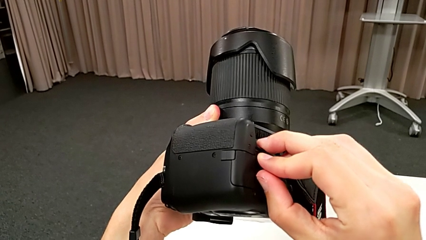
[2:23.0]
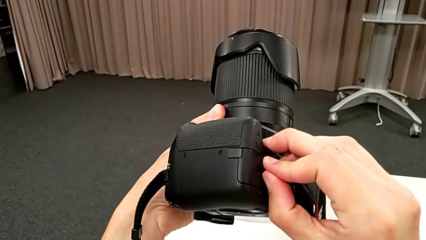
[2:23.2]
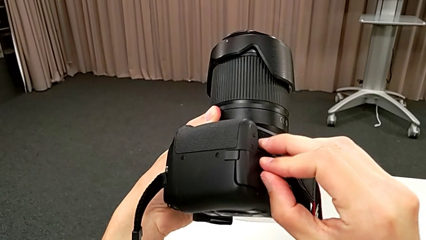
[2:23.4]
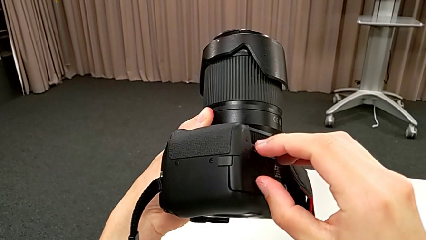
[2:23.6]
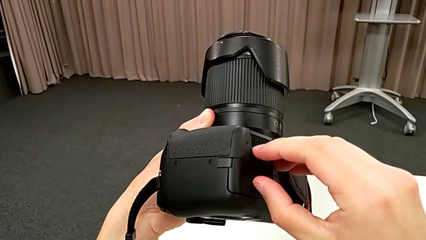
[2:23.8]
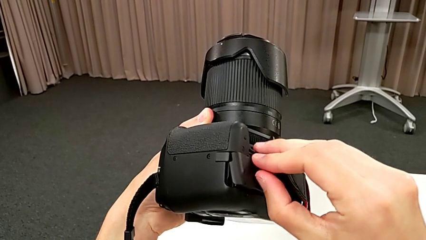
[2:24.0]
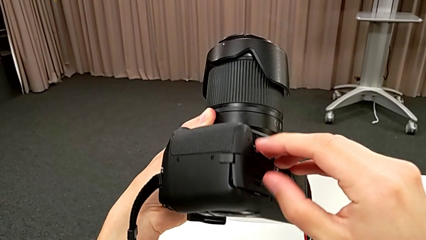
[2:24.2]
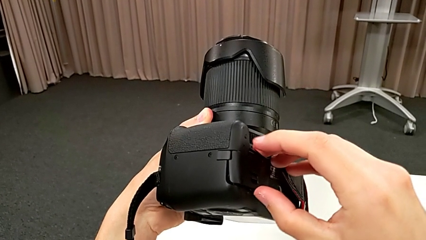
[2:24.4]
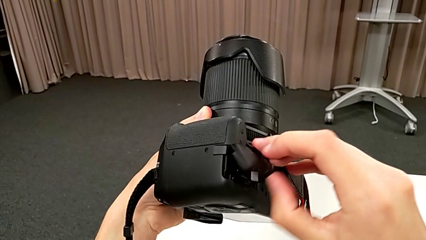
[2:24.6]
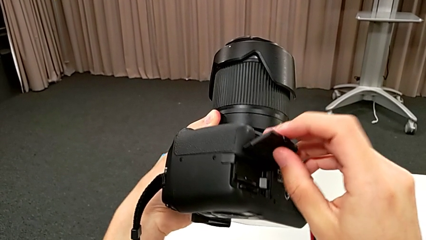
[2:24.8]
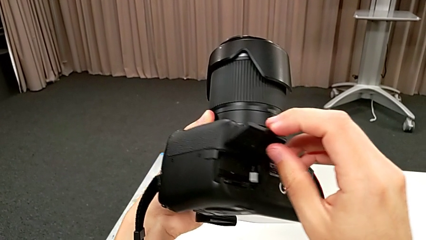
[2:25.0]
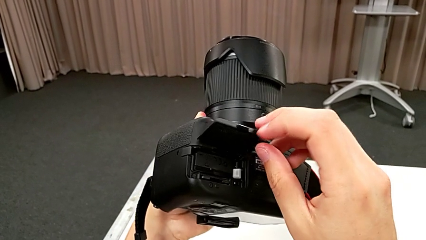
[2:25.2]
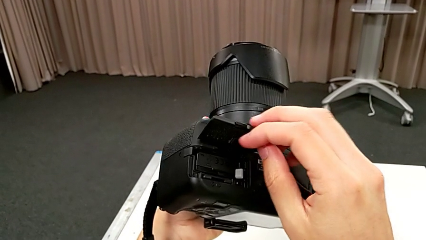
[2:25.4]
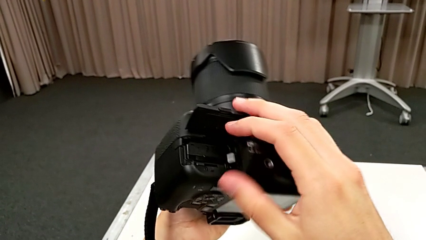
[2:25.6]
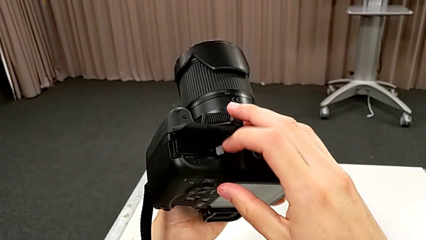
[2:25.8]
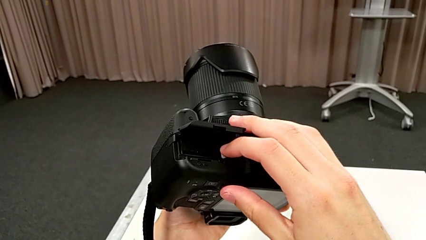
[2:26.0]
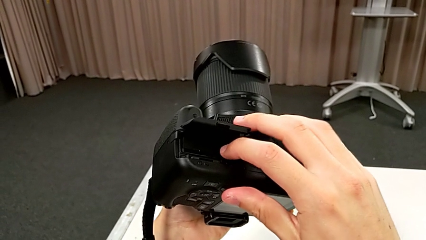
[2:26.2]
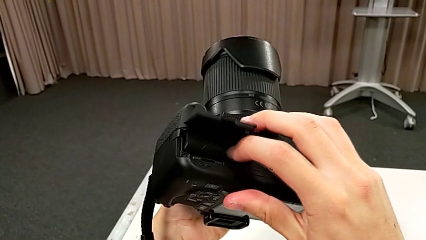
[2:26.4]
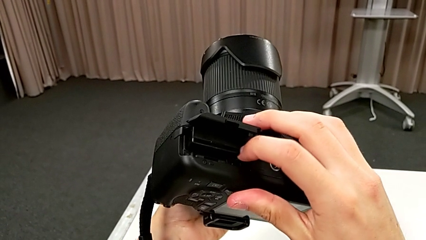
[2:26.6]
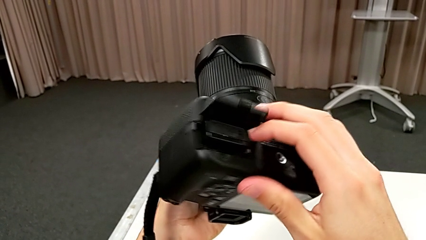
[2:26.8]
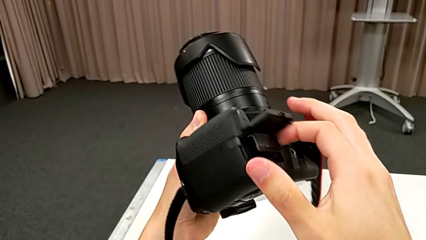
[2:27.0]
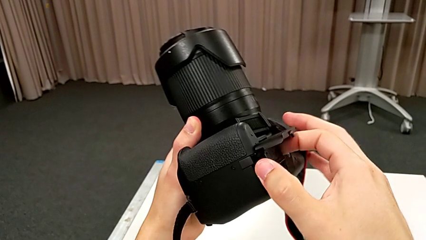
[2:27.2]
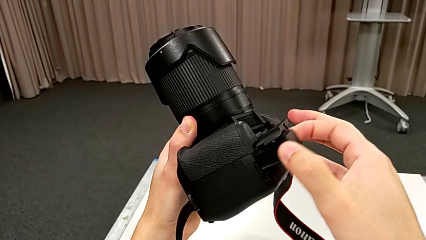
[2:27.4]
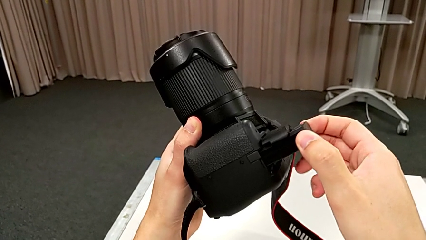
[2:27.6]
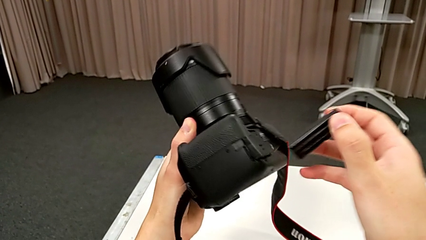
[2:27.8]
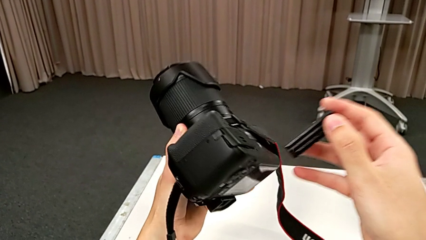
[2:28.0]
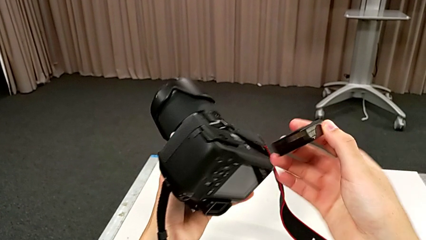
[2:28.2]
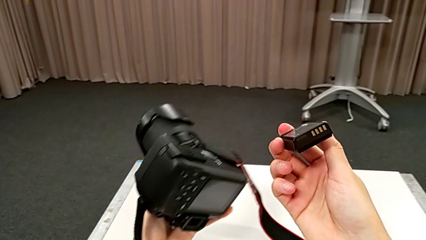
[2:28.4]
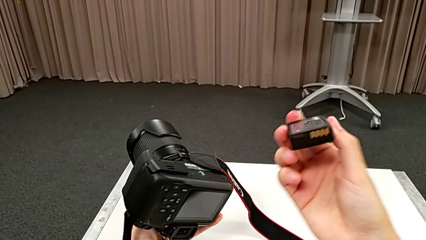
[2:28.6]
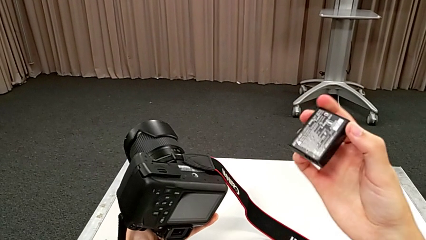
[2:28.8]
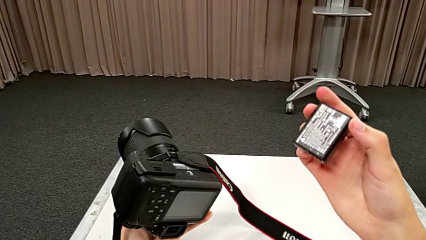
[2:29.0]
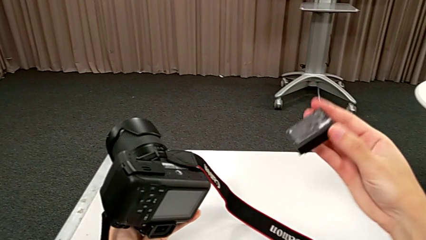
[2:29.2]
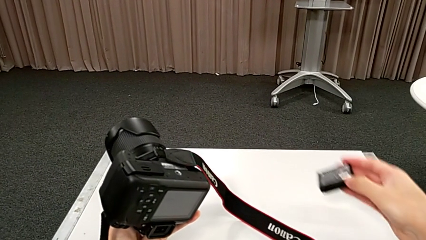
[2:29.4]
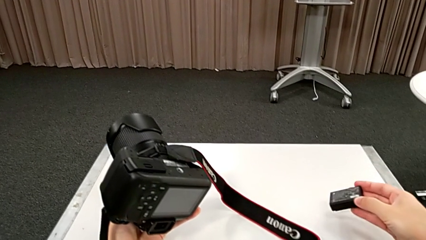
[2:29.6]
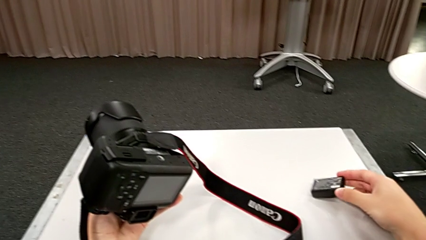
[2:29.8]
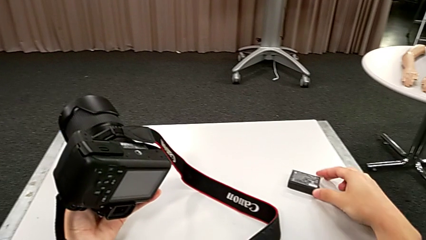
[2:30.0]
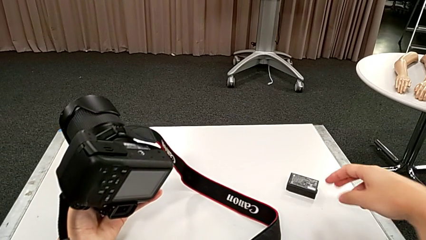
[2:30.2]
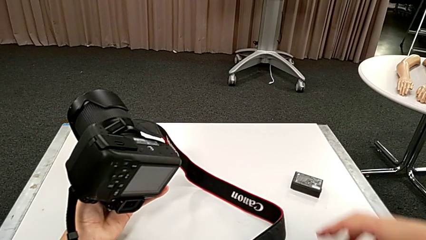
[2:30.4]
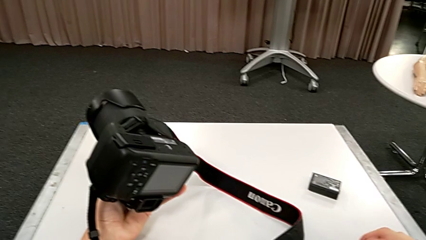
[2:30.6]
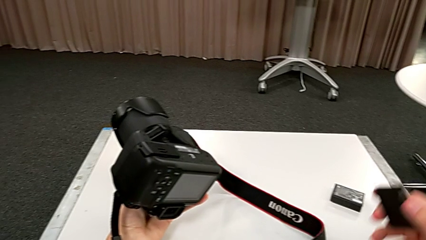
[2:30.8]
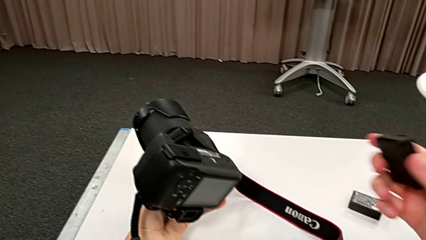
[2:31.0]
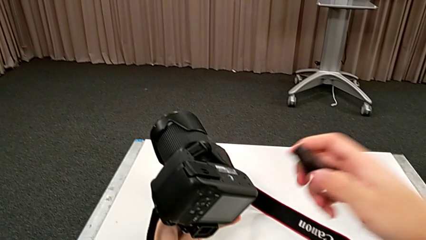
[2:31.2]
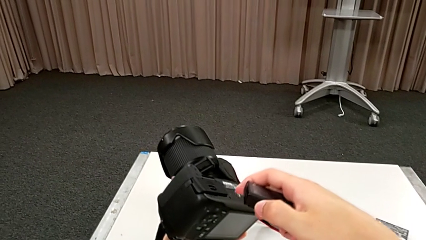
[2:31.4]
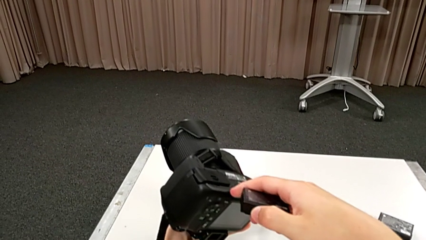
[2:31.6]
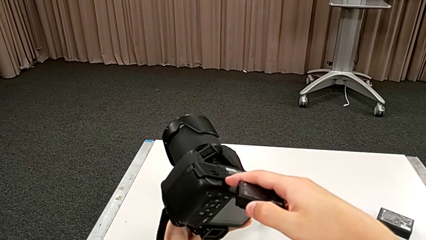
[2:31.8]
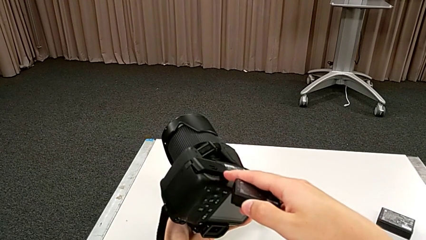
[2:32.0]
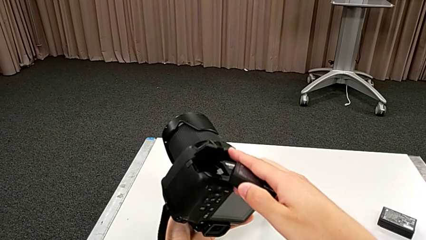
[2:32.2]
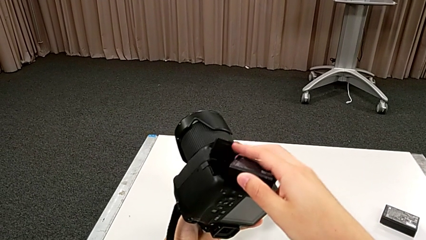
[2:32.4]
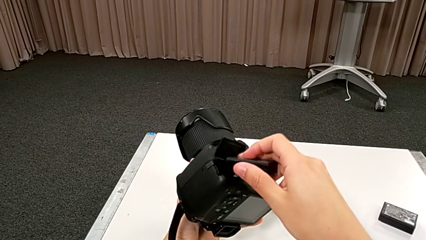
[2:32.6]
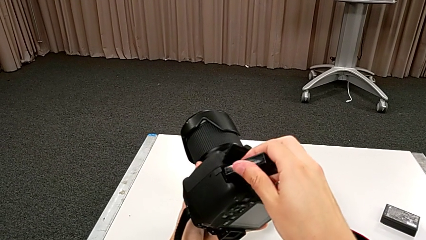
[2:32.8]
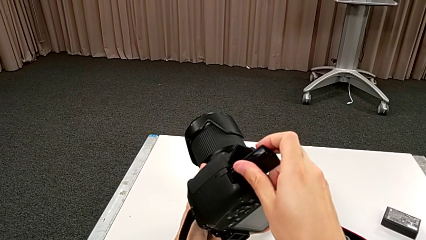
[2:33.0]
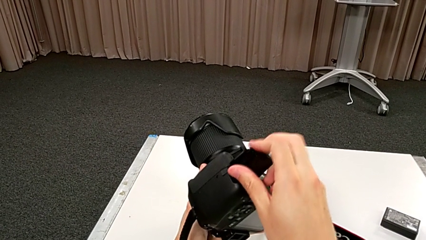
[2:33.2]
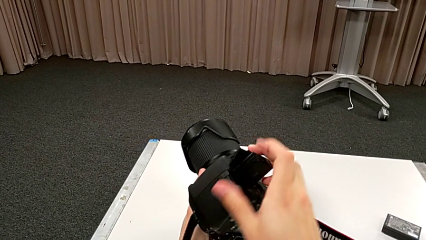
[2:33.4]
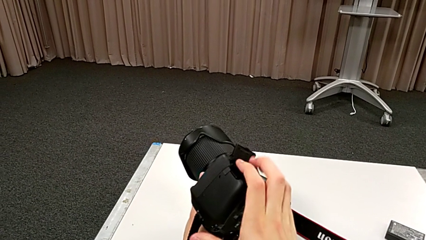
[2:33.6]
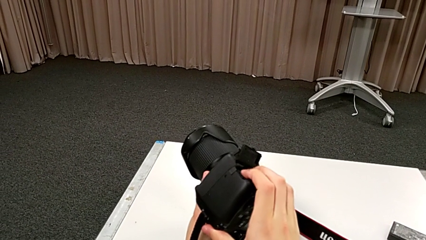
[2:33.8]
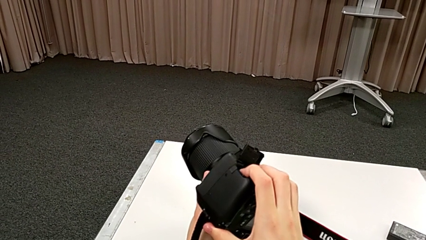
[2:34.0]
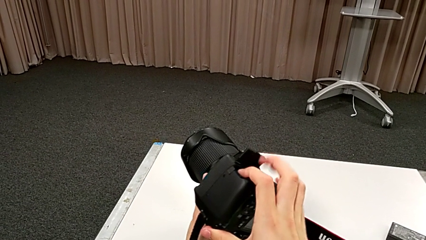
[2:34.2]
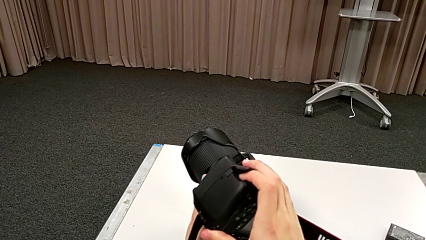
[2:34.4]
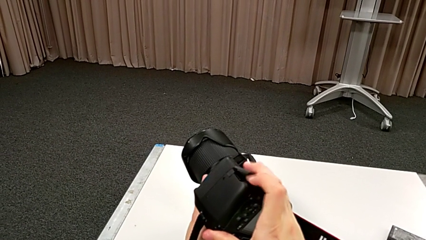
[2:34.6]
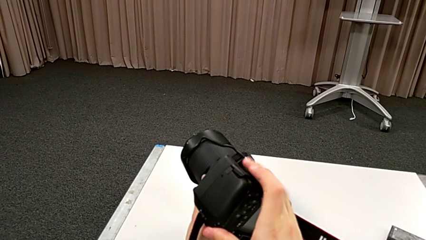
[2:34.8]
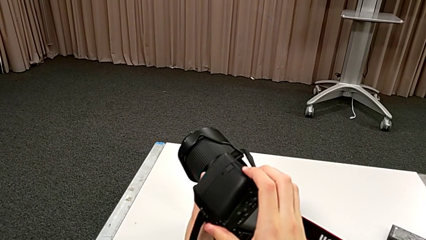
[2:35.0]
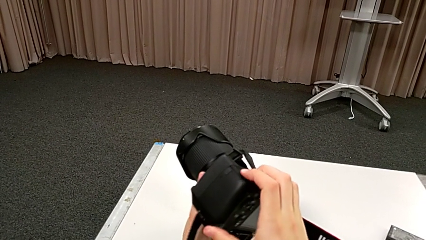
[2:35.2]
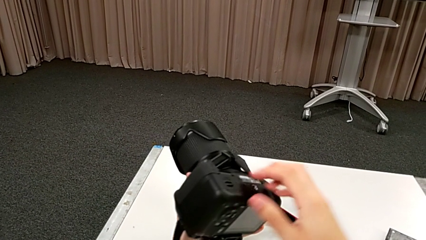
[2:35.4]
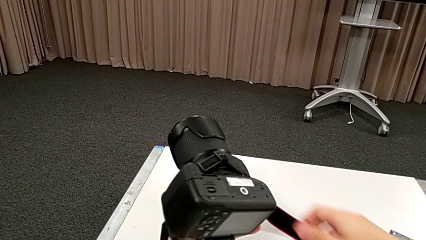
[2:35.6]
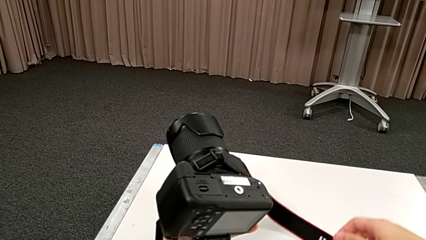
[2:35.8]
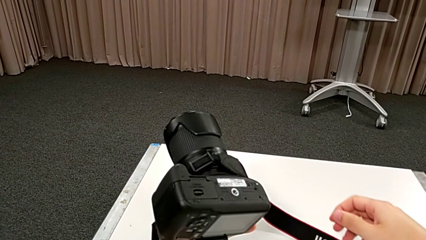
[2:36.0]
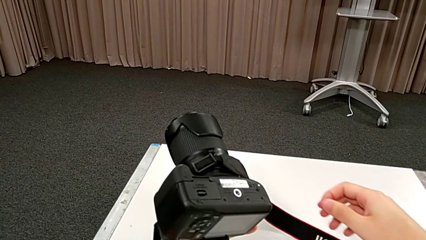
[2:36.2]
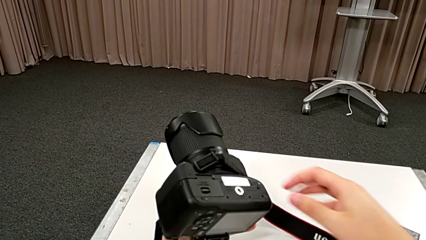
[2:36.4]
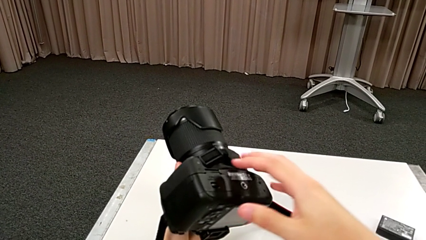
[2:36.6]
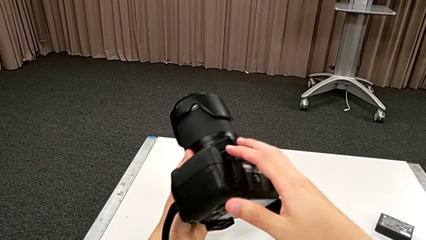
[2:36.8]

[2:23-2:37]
The camera wearer is changing the battery. They open the battery door, pull the old battery, withdraw the old battery and place it. They lift the new battery, open the battery door, adjust the new battery, insert it and close the battery door.

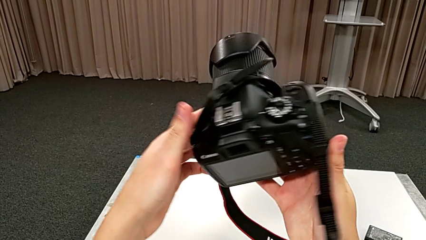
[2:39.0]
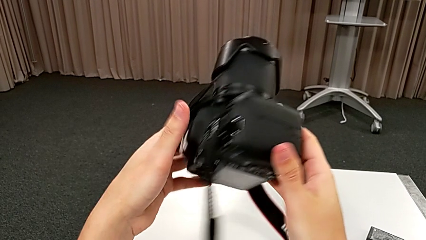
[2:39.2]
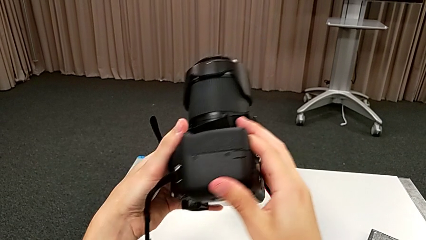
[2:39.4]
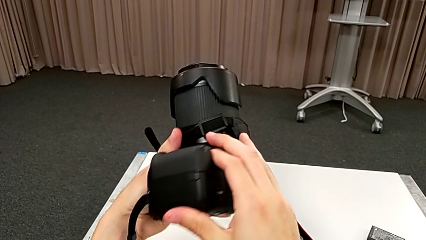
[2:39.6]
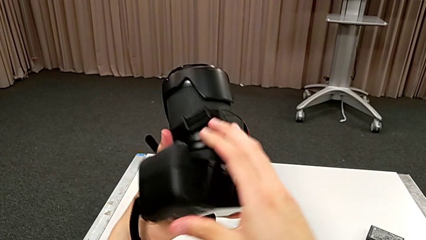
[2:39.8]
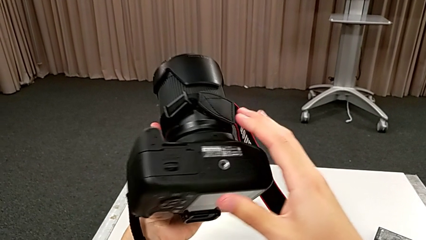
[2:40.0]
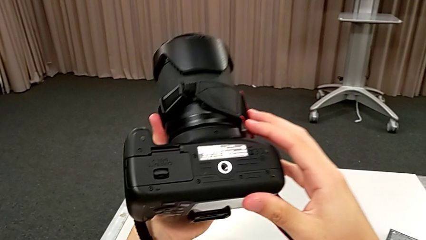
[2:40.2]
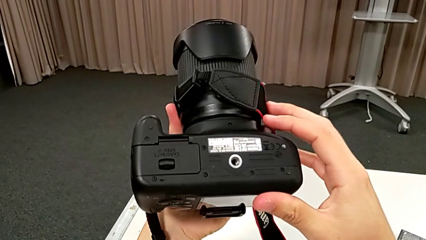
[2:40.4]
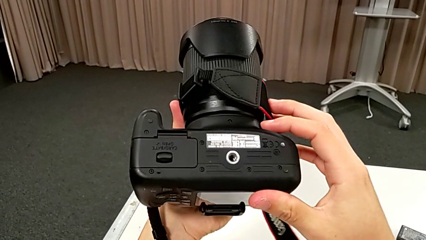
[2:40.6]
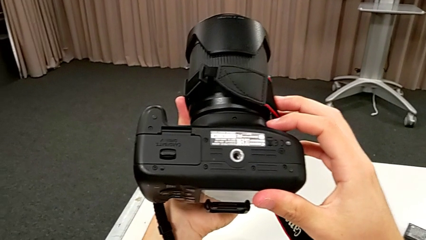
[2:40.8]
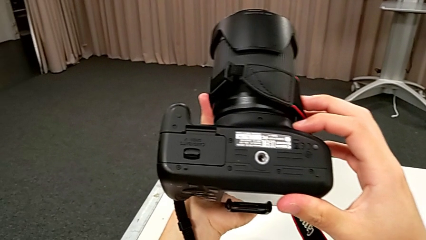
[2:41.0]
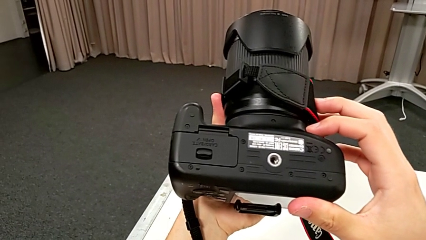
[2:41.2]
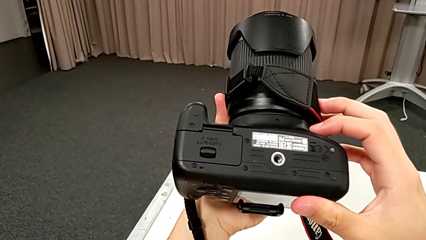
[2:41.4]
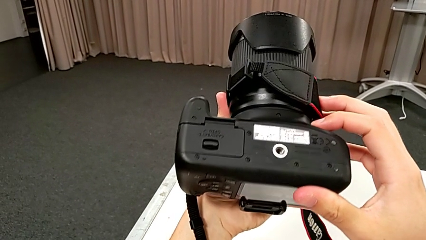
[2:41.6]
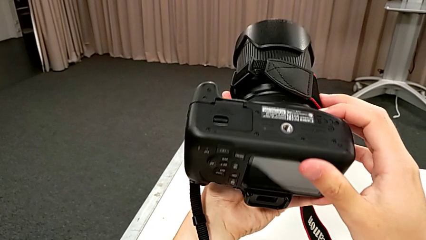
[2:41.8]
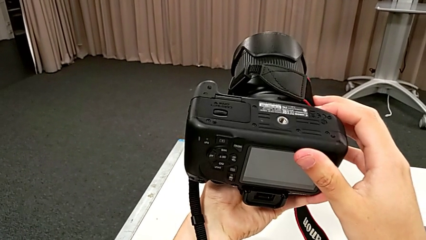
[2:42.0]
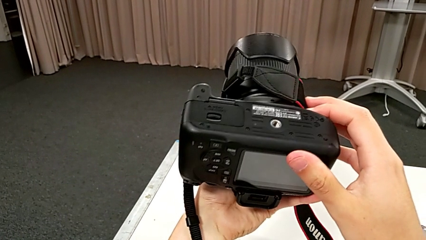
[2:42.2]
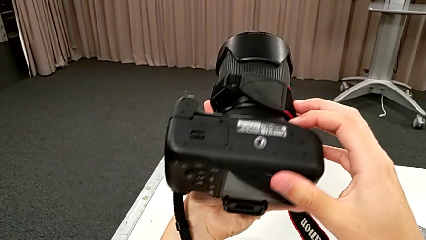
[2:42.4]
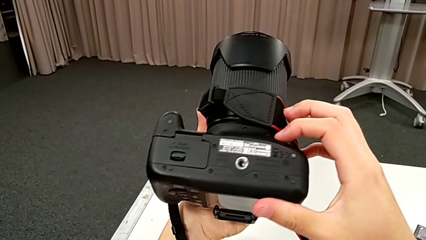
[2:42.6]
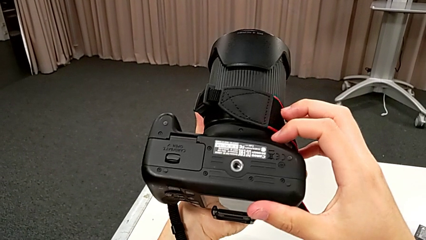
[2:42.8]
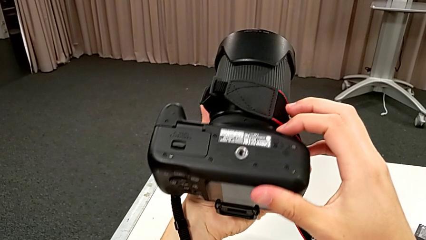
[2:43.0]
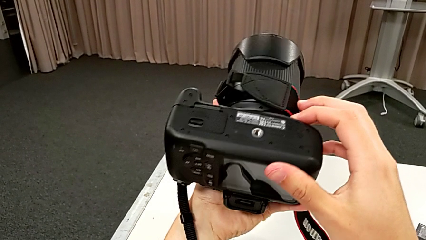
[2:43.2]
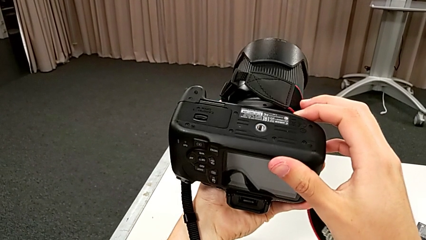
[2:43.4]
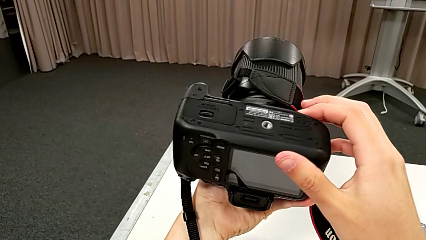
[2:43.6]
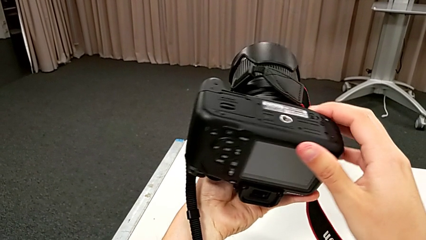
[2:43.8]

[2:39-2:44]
The camera wearer is changing the SD card. They begin to inspect the DSLR.
